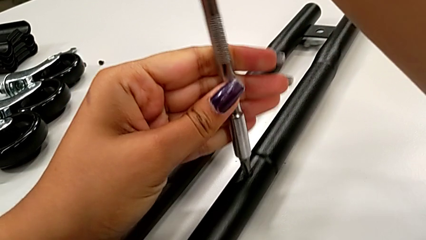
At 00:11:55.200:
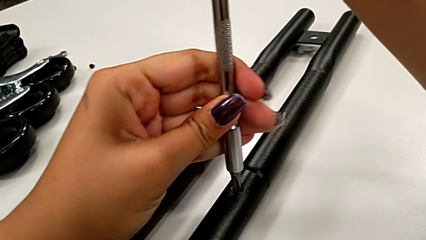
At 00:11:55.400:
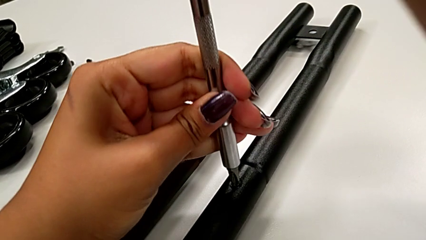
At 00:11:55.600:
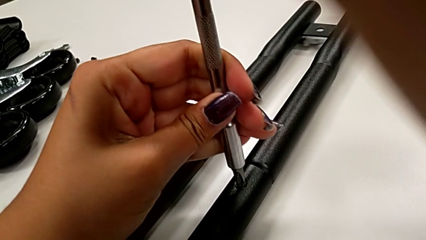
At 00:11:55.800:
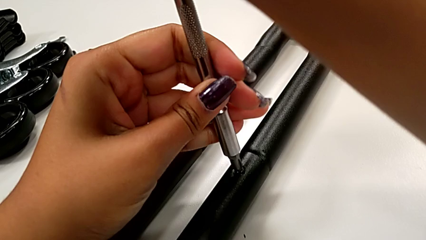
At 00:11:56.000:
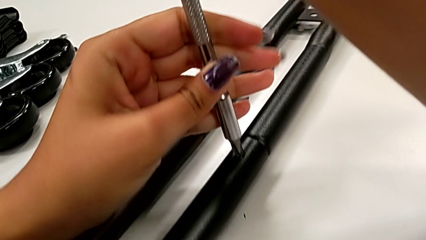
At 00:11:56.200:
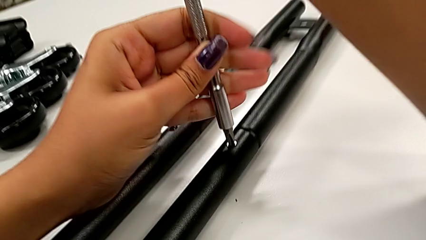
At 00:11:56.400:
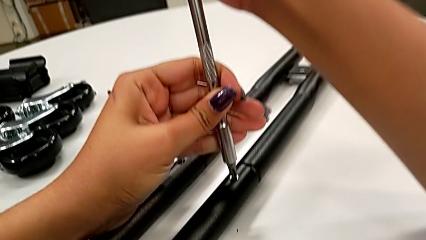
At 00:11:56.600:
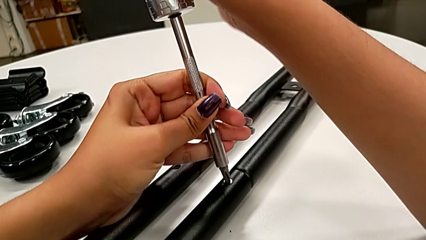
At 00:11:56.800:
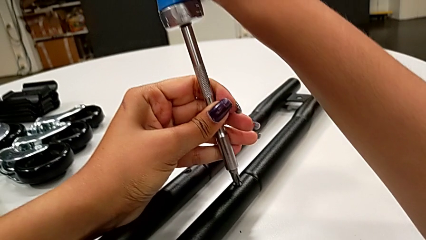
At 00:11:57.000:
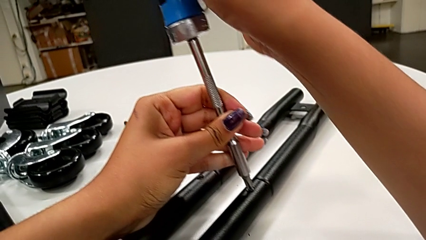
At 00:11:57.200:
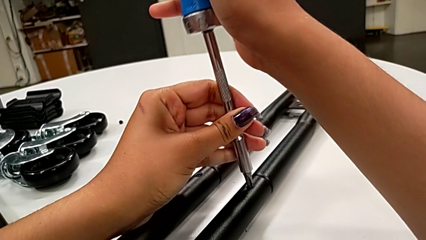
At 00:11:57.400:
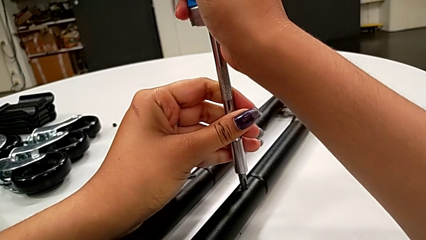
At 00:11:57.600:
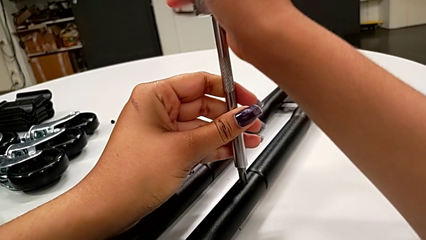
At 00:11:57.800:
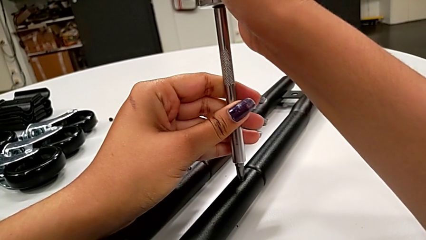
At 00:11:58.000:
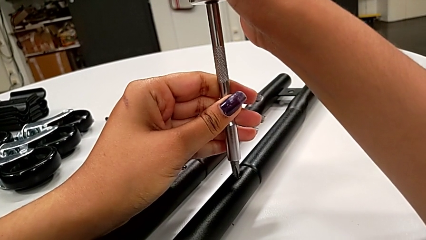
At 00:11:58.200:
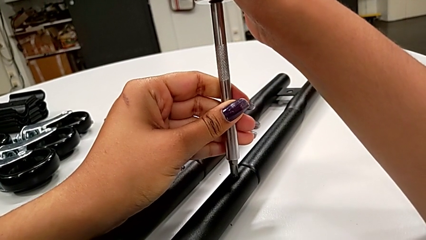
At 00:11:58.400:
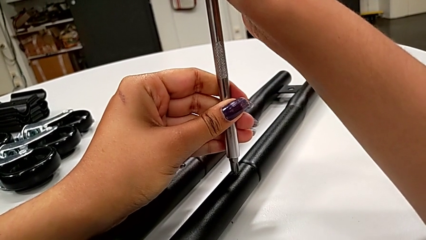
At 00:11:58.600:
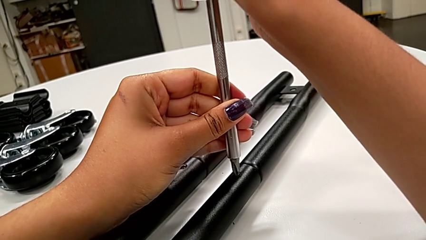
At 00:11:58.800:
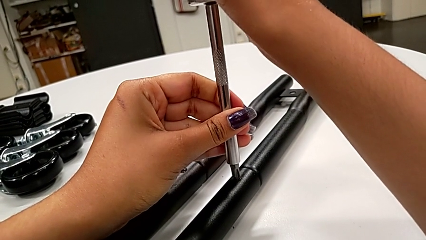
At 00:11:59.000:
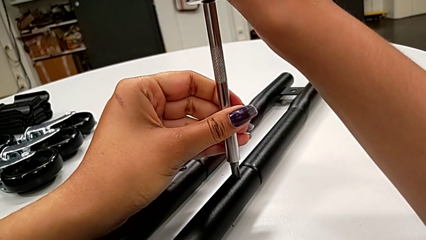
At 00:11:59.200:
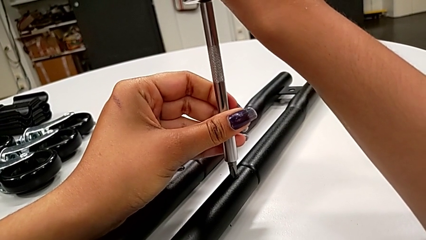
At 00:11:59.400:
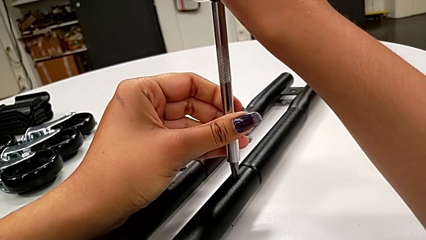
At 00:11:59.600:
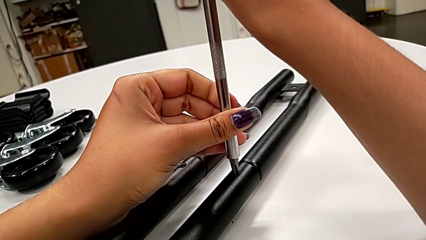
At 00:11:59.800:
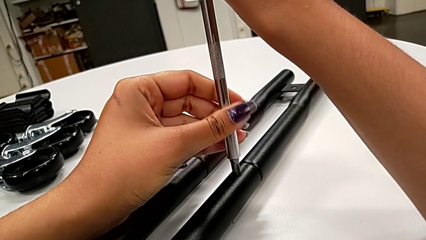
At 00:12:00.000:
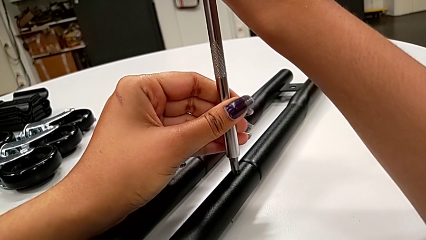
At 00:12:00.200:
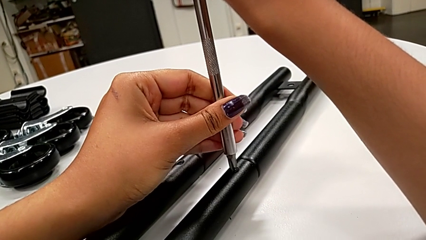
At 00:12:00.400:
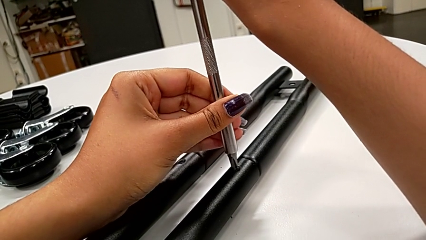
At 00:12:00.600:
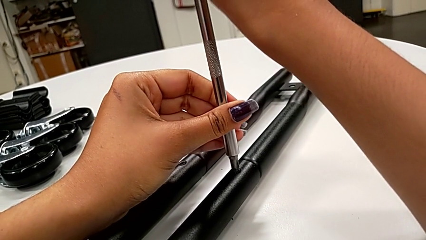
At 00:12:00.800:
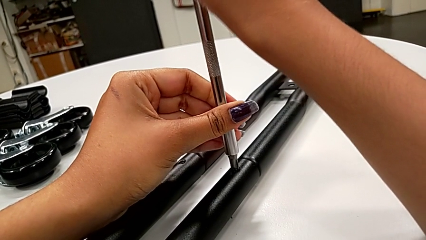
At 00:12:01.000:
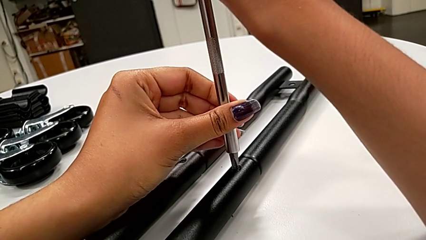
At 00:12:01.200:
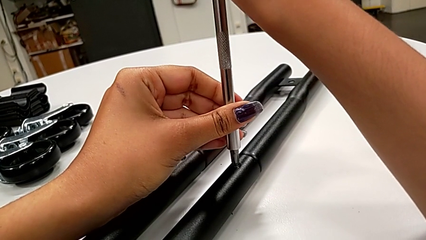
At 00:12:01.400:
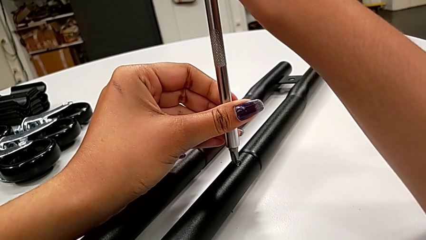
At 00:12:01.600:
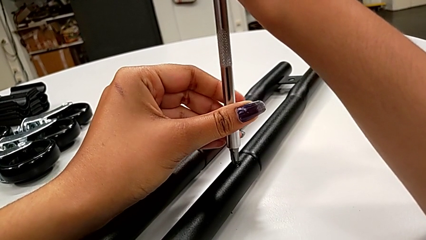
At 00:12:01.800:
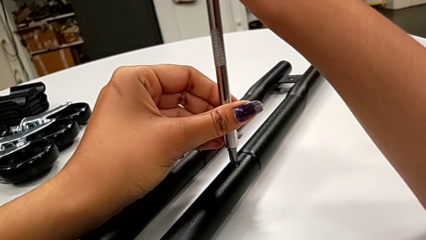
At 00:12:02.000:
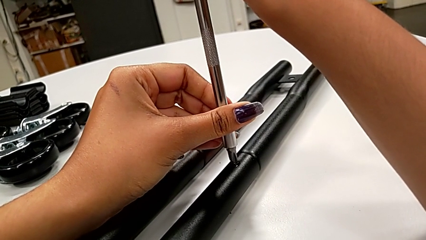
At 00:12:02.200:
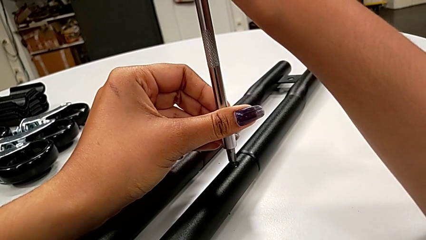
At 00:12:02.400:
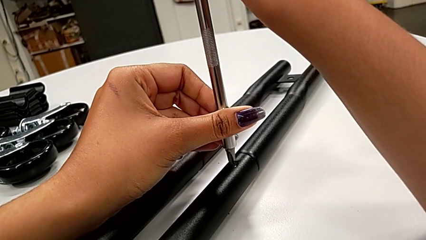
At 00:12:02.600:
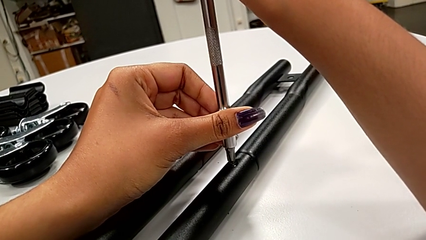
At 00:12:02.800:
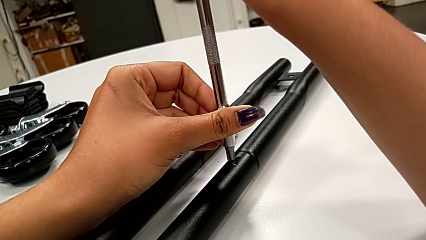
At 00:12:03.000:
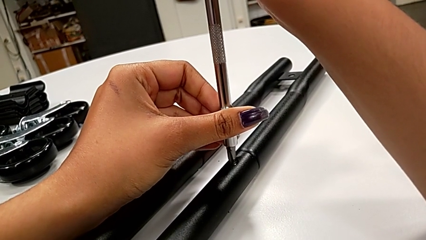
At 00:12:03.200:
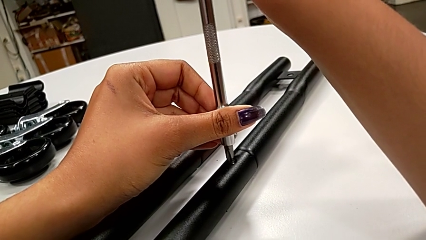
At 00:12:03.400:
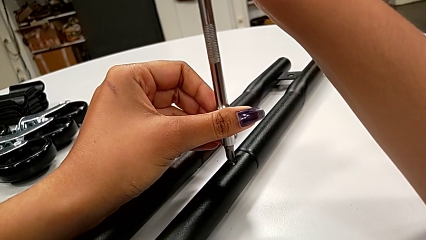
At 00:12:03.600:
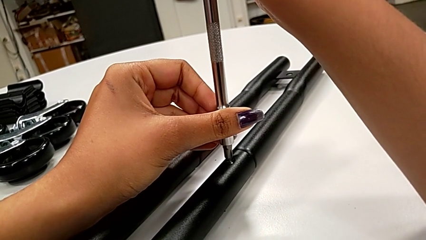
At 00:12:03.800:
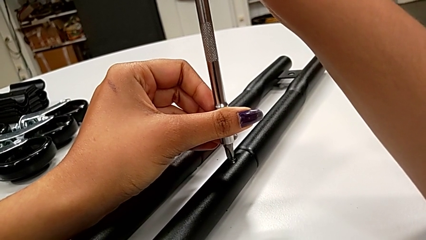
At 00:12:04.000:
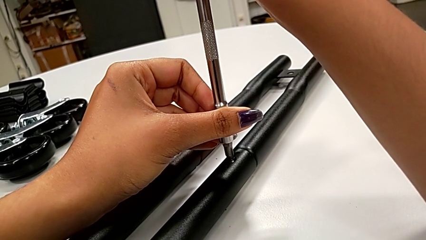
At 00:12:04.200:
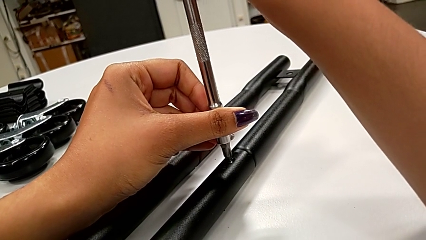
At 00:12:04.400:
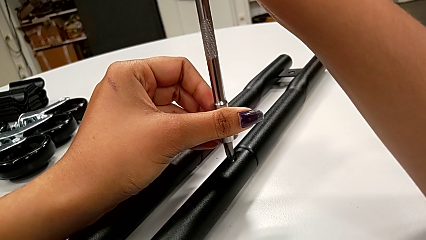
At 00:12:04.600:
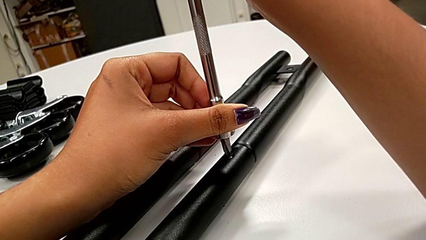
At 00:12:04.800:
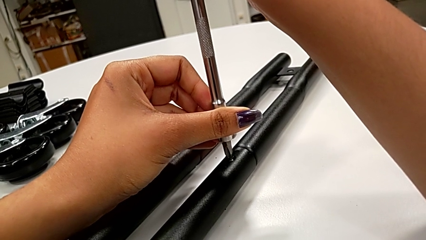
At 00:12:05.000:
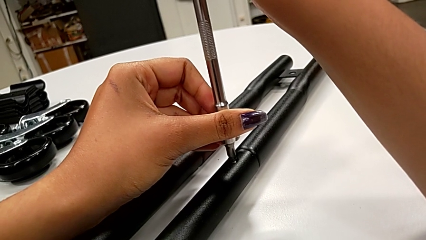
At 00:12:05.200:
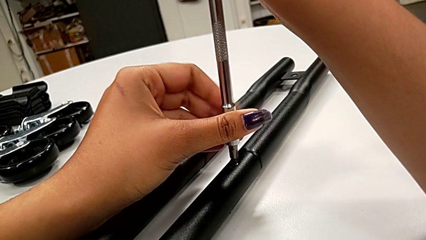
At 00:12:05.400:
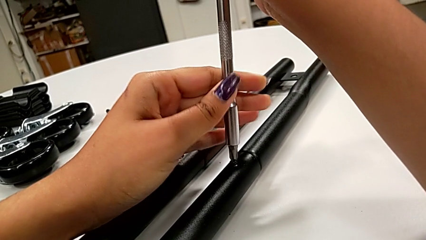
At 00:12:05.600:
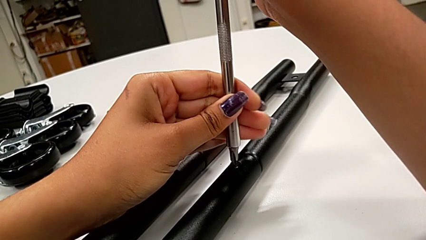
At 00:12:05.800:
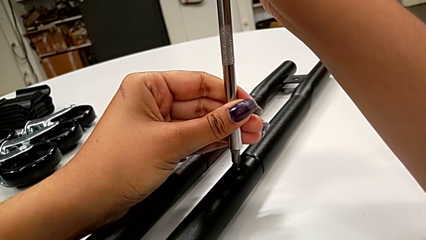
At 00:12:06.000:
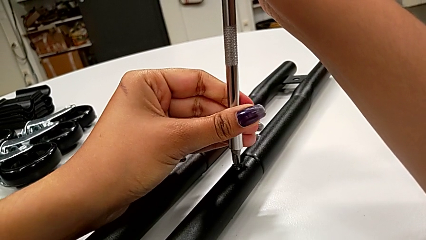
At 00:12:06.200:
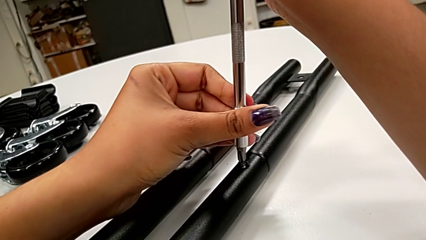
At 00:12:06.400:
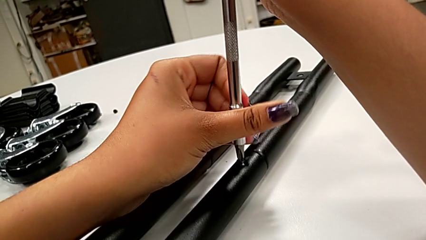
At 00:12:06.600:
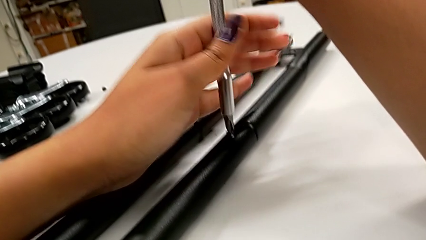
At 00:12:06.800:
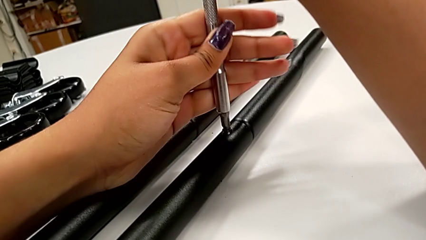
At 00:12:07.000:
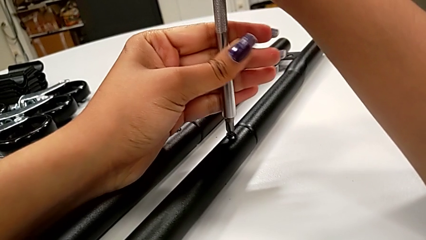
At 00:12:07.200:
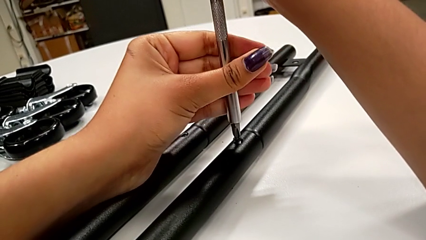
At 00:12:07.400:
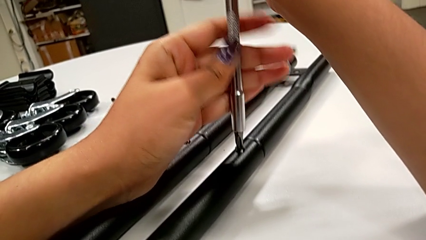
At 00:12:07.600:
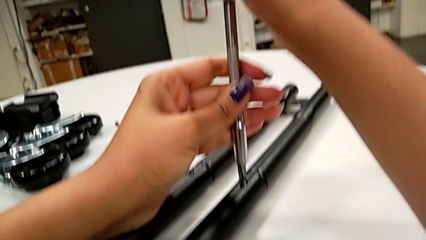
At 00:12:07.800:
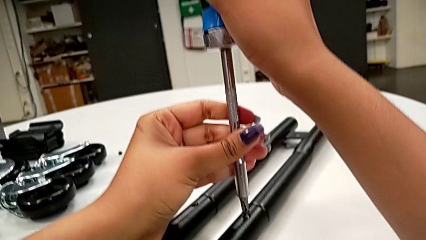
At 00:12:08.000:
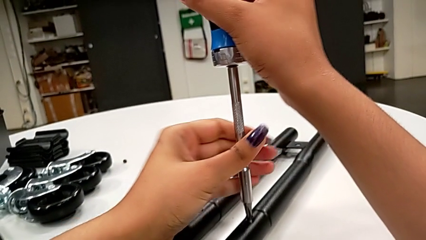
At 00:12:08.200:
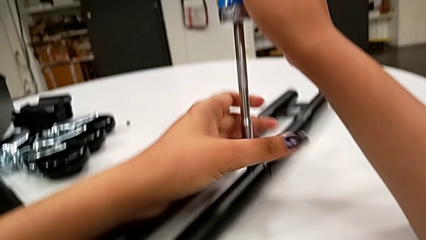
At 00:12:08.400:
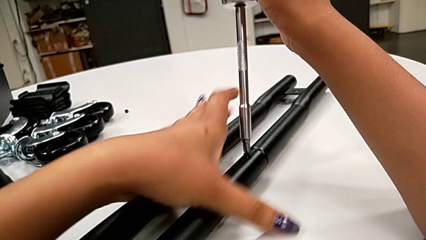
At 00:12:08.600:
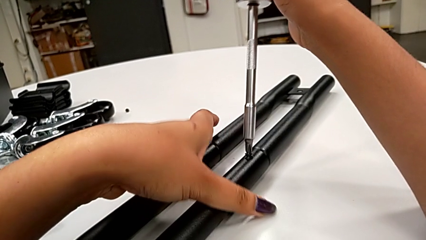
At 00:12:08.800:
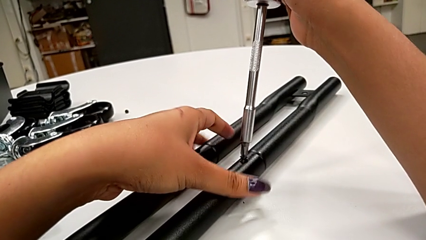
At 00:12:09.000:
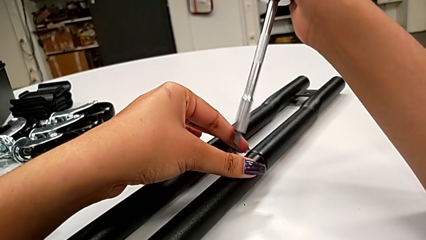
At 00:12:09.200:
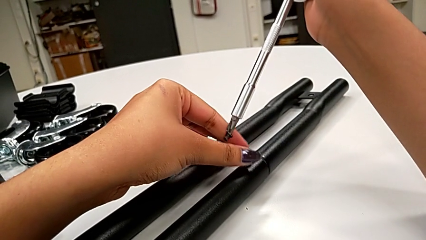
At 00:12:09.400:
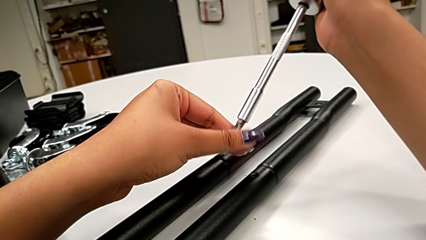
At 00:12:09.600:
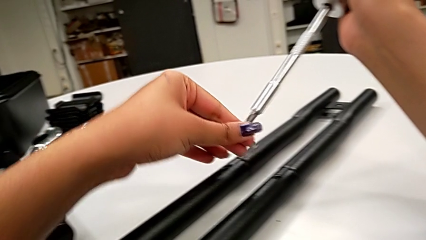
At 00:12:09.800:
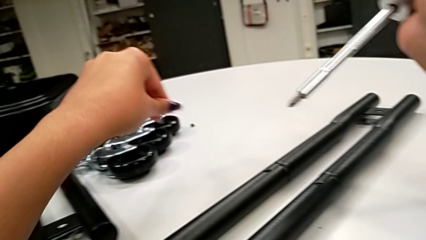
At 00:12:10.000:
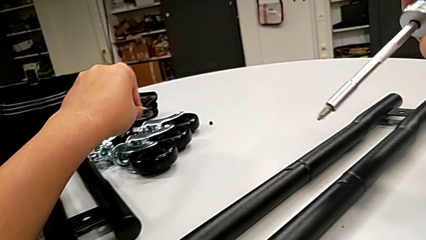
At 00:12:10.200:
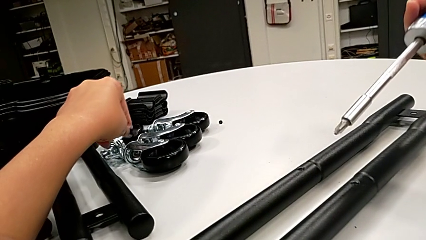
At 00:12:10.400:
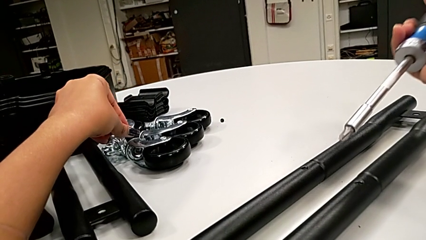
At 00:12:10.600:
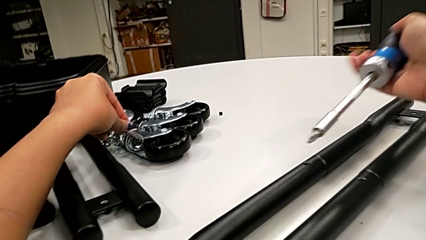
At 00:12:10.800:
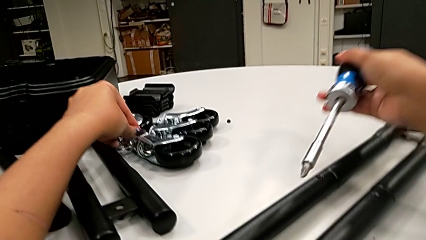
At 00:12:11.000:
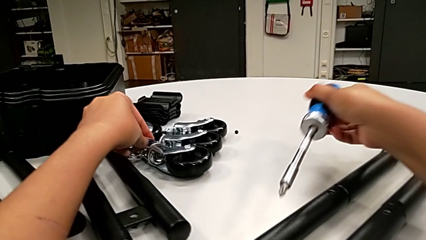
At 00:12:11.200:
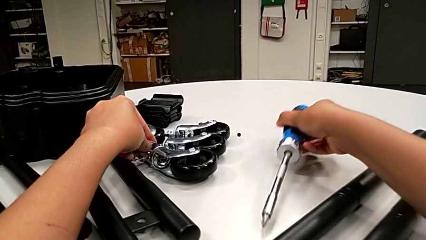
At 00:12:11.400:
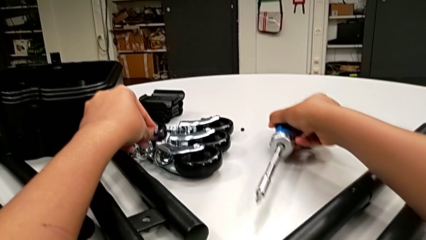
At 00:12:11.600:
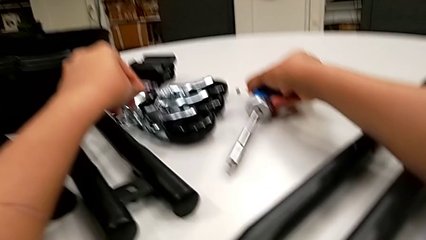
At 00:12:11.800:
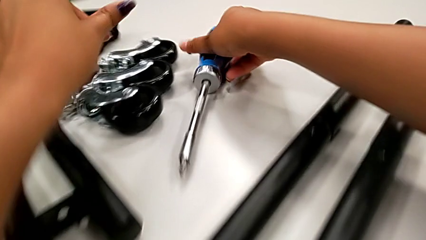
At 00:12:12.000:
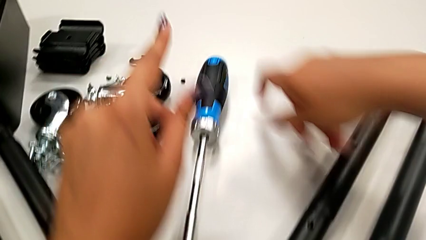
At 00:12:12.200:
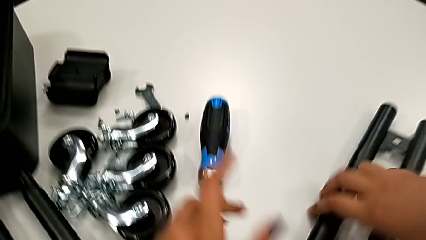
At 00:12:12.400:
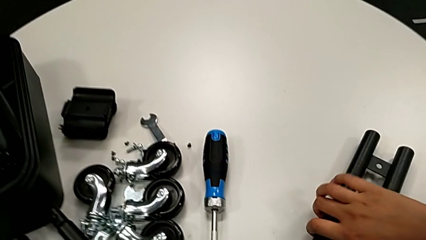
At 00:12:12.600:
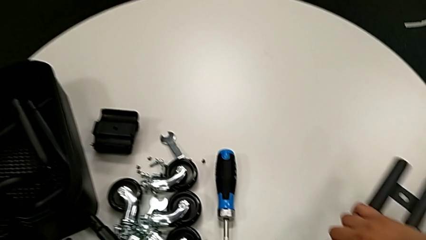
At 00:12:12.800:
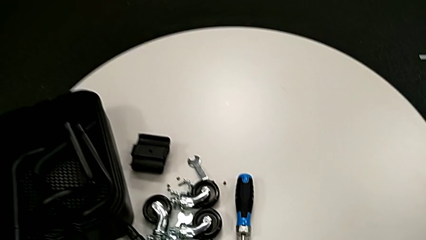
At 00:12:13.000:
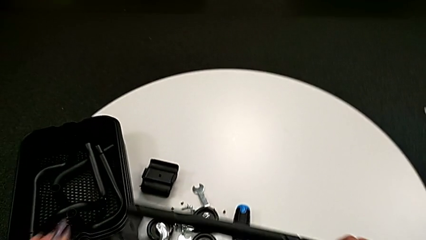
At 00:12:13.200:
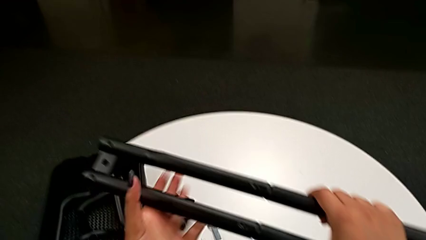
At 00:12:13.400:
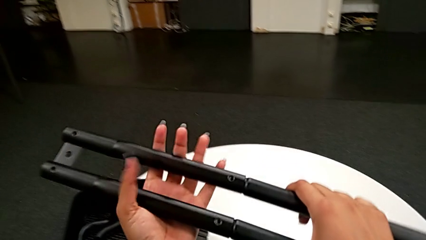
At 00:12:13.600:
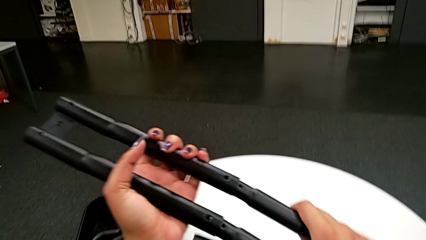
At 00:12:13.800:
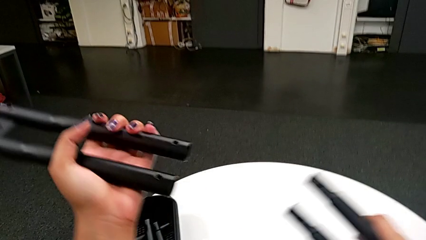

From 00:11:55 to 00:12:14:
The camera wearer is unscrewing the bar's screw. They unscrew the little screw, disassemble the little screw, place the large screwdriver, lift the black leg and withdraw the white leg.
